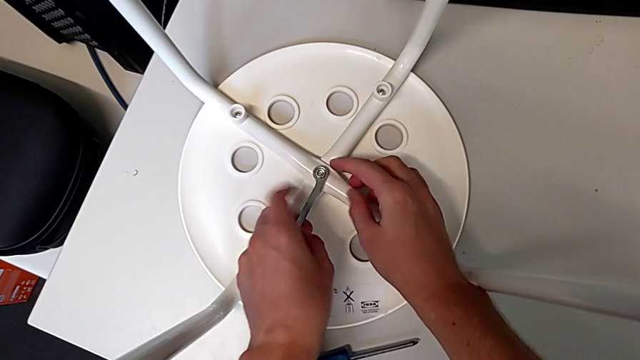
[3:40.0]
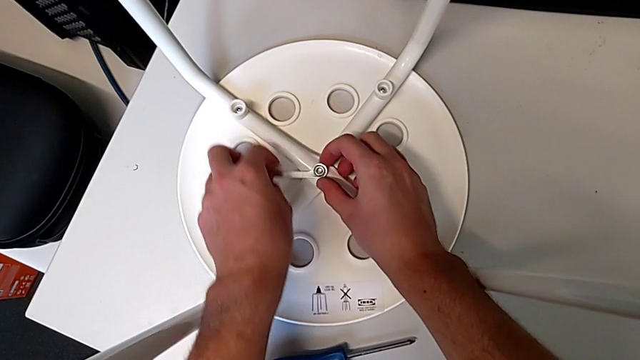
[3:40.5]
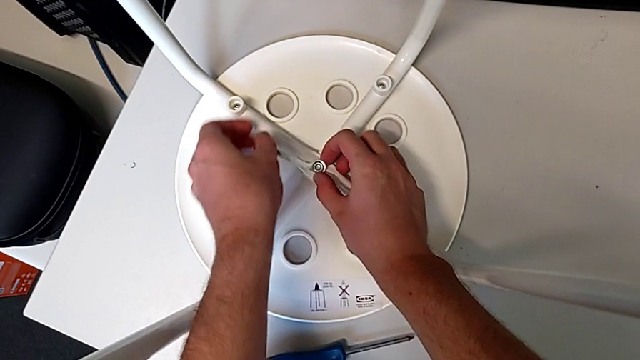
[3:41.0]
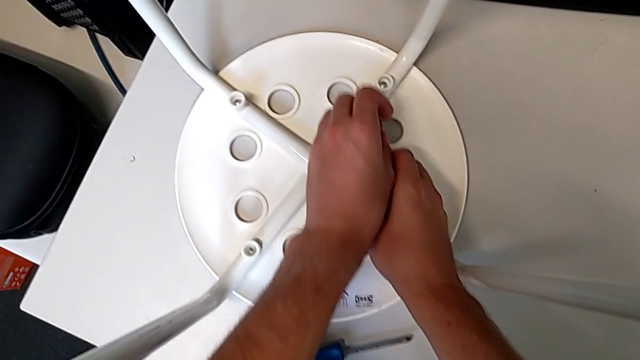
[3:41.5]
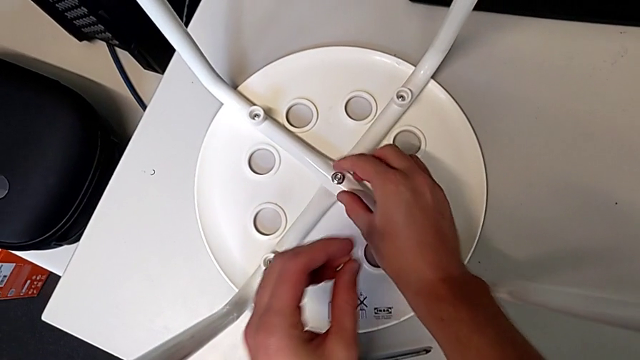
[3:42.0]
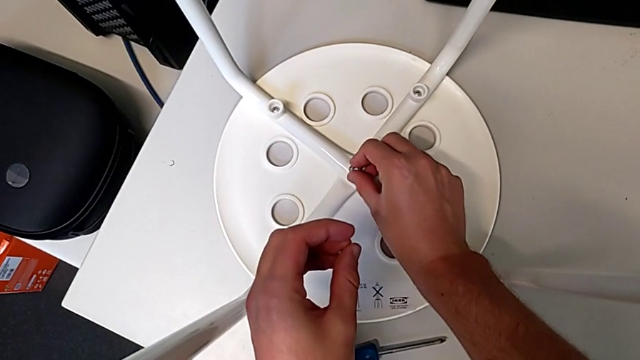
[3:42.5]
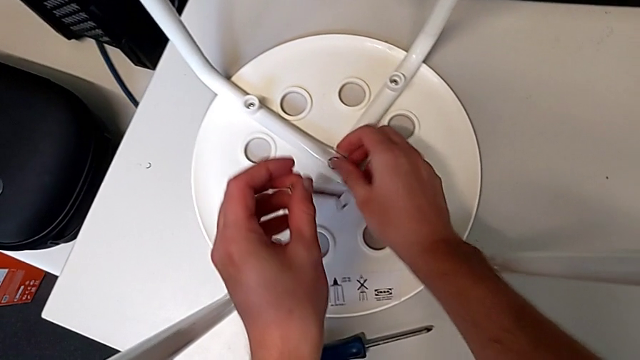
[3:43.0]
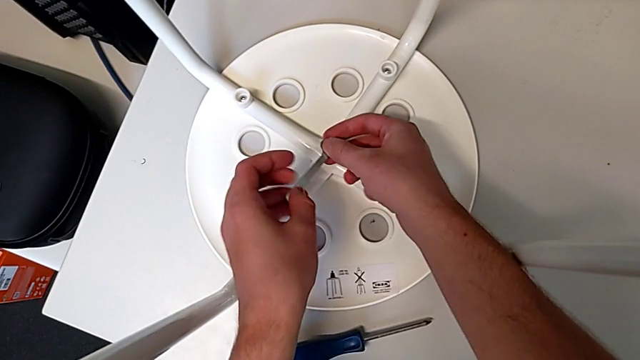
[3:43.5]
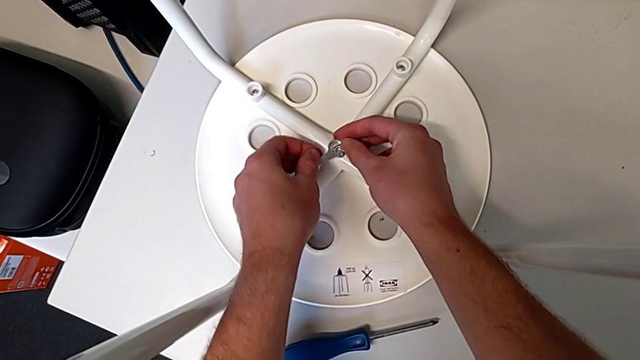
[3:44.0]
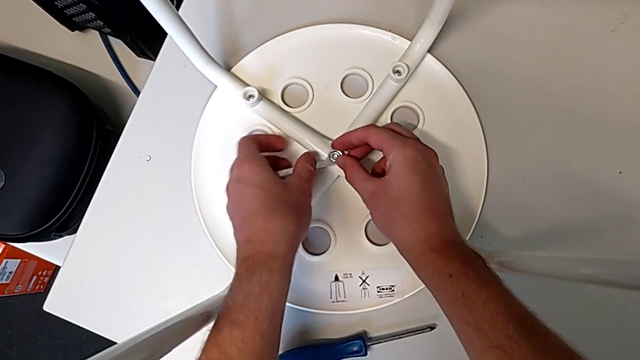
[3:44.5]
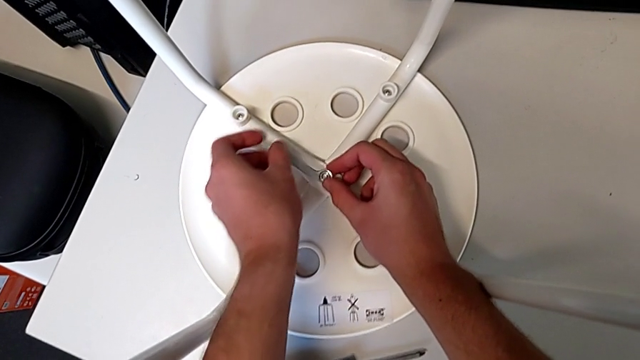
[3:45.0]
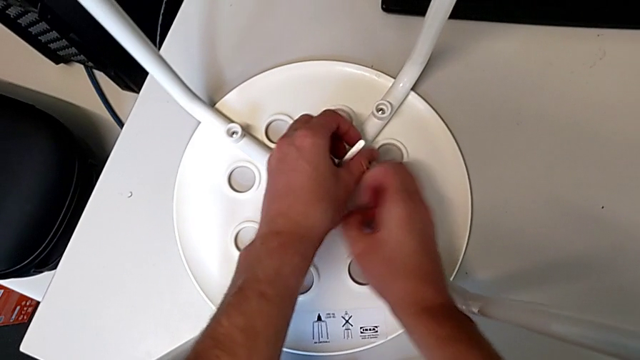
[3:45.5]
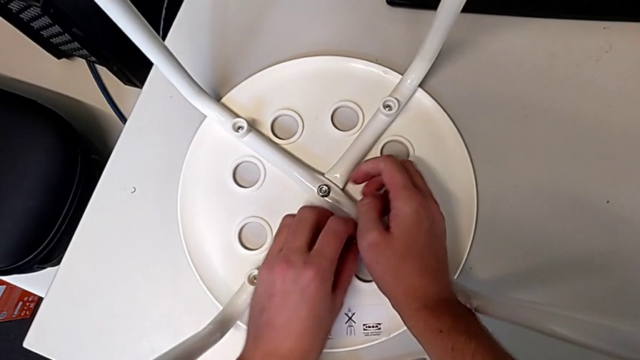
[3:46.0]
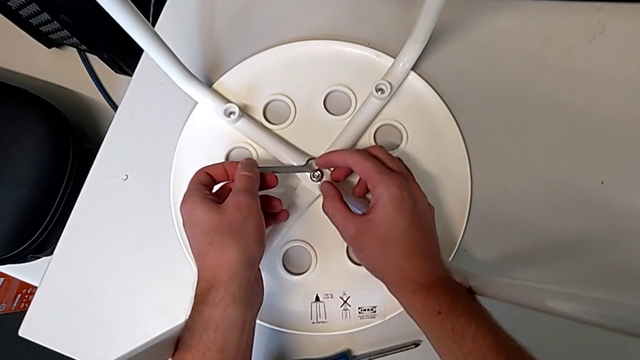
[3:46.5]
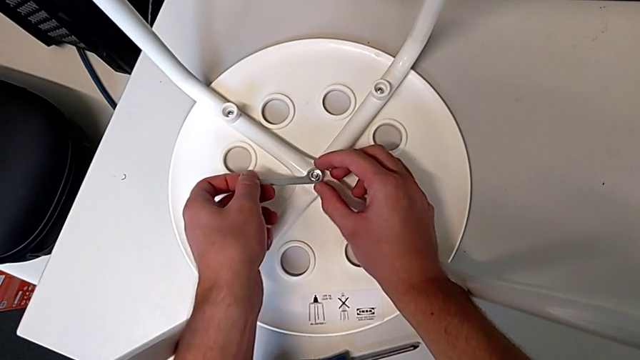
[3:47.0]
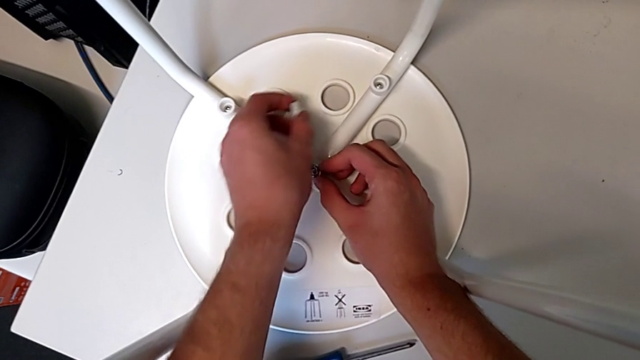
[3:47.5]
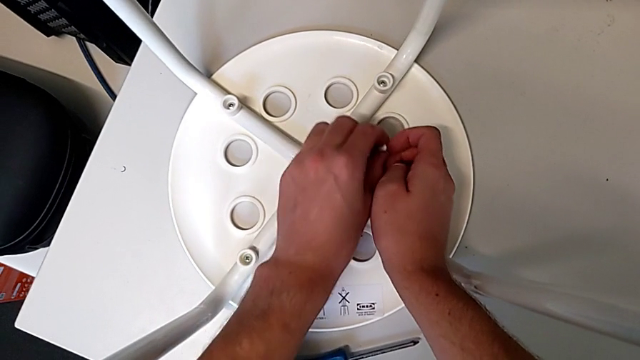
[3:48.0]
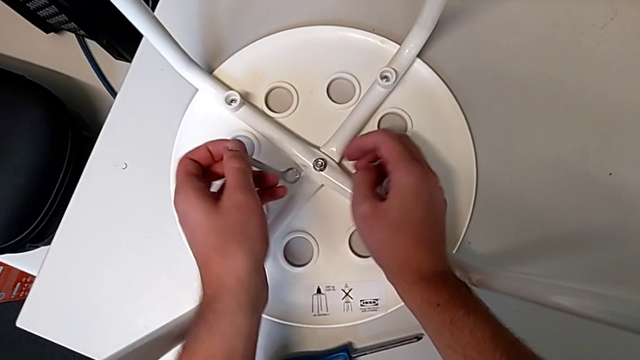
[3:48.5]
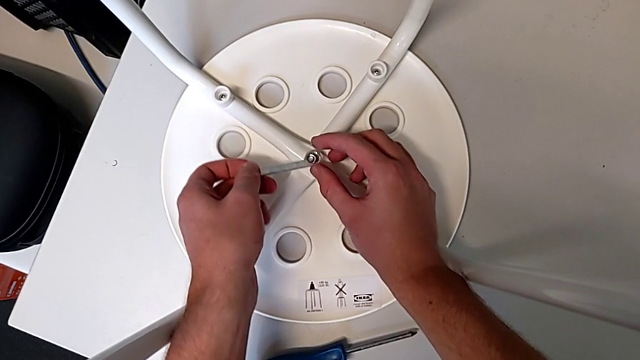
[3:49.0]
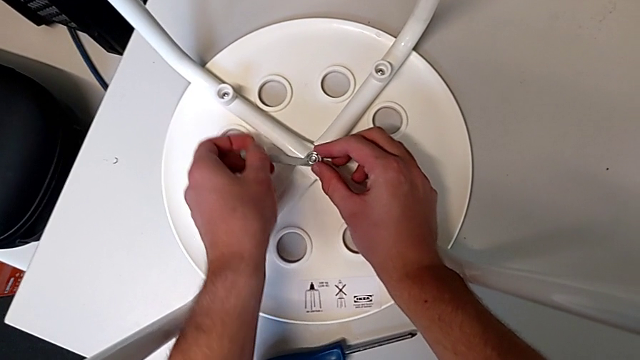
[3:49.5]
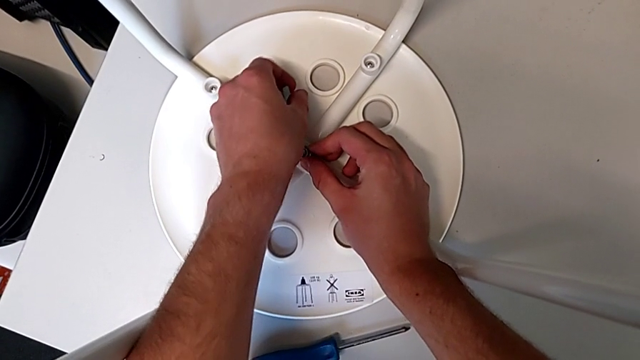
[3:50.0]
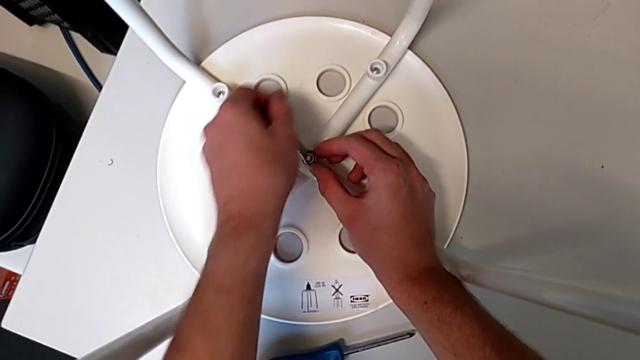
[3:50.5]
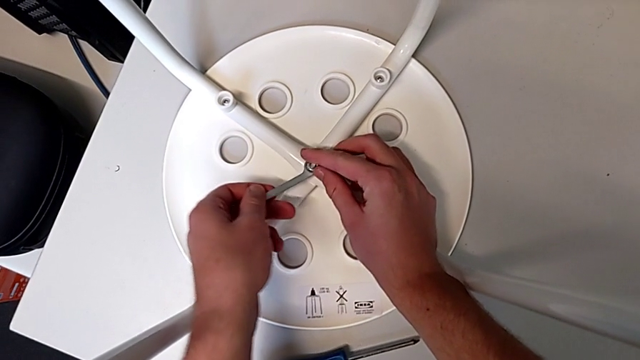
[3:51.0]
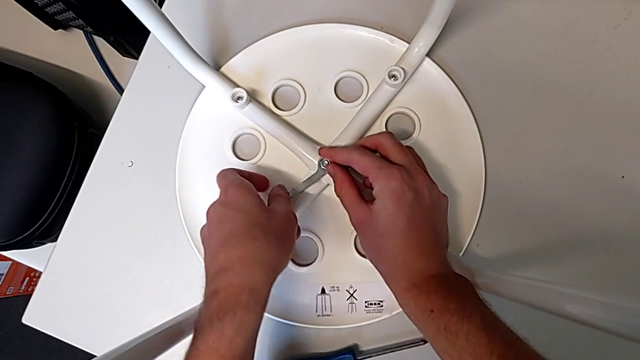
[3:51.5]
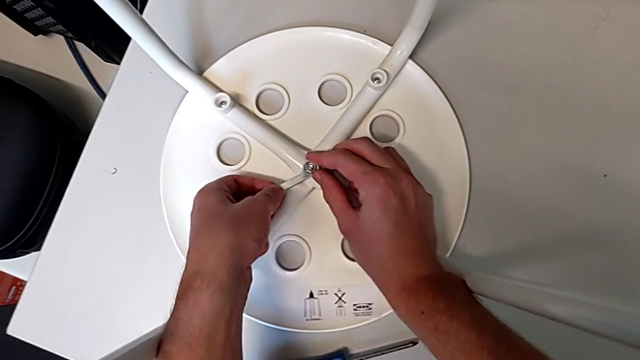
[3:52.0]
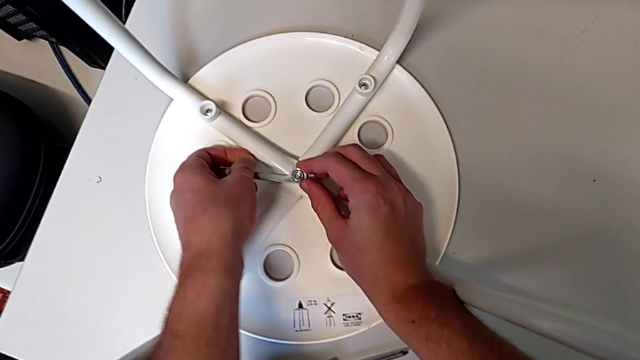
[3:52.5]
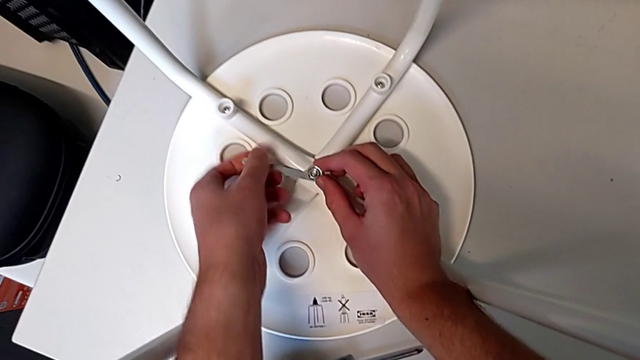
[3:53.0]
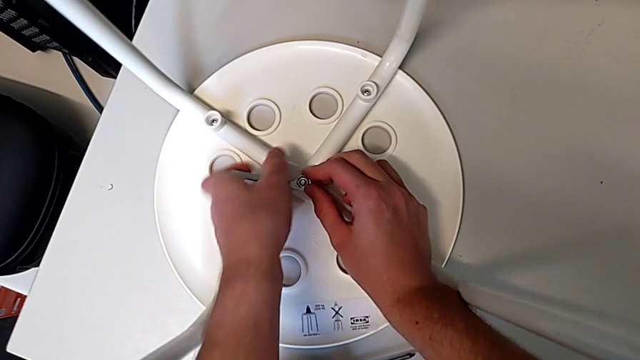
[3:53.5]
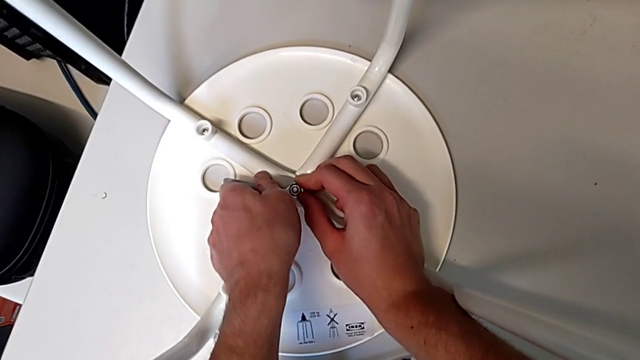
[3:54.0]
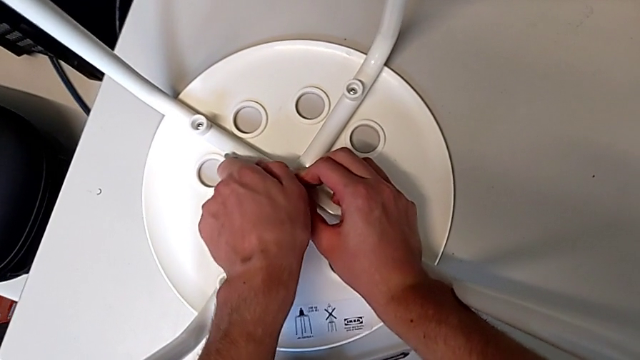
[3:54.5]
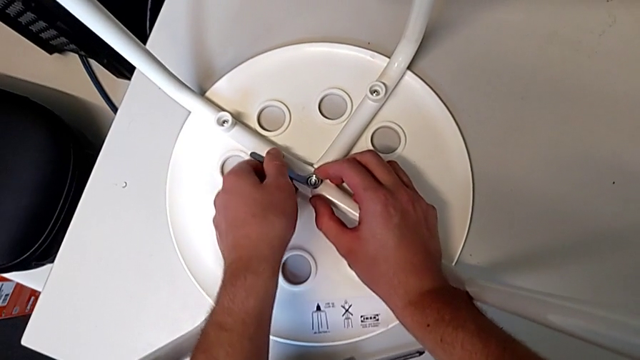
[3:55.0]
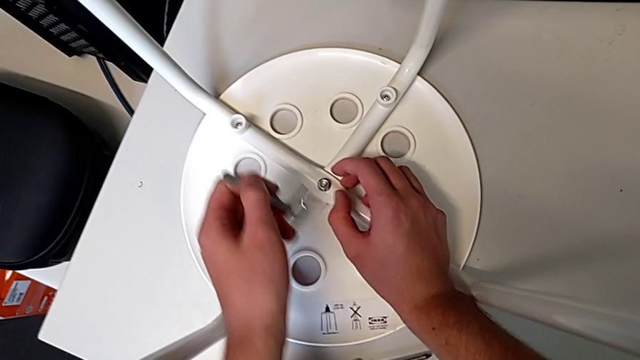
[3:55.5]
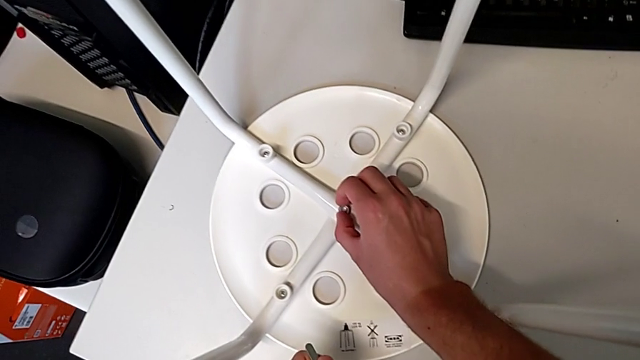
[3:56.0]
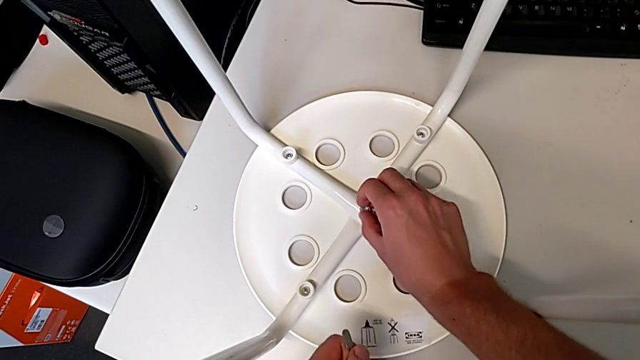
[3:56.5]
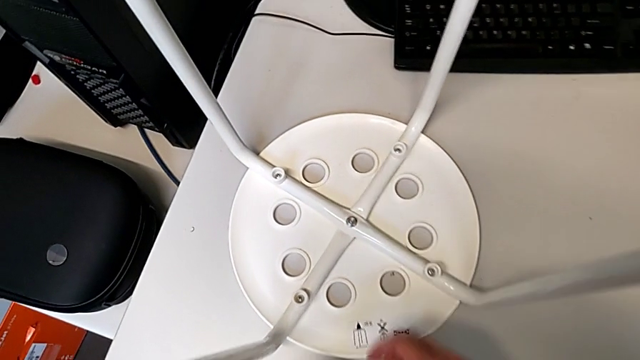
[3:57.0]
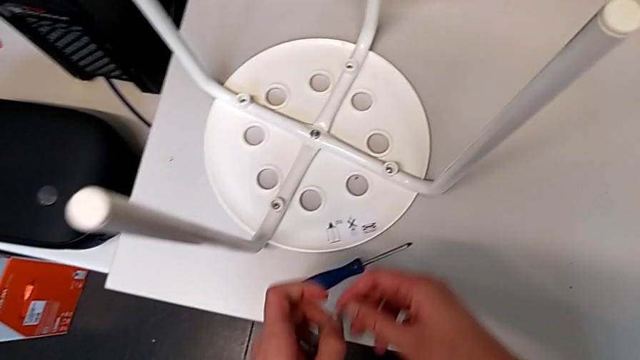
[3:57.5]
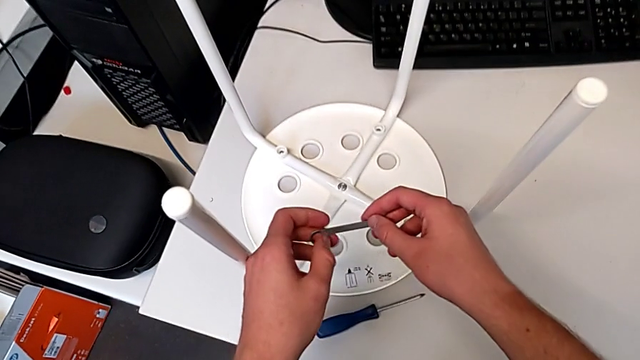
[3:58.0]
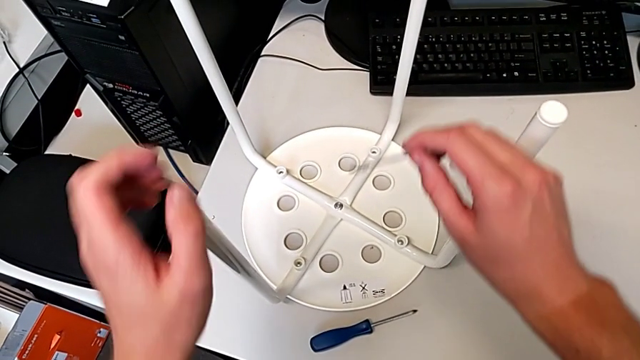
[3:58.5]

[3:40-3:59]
The camera wearer is screwing all screws into the leg. They keep screwing the hex nut, withdraw the hexagonal wrench, screw the hex nut, grab the hexagonal wrench and grab the stool.
